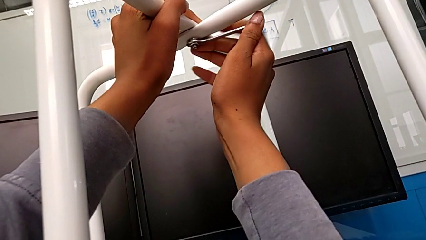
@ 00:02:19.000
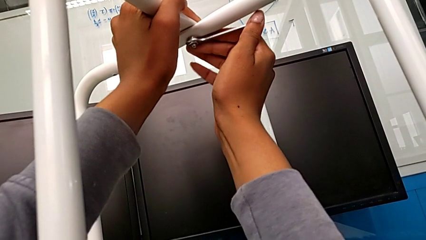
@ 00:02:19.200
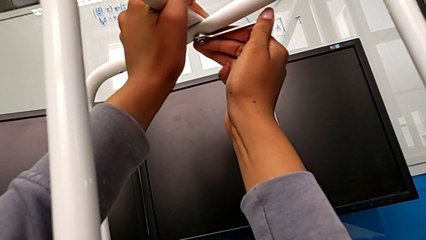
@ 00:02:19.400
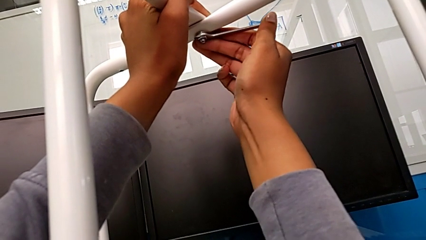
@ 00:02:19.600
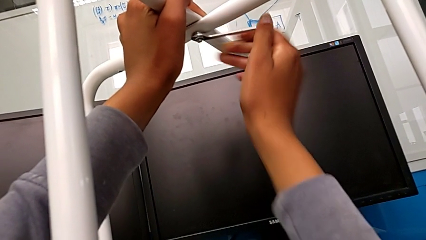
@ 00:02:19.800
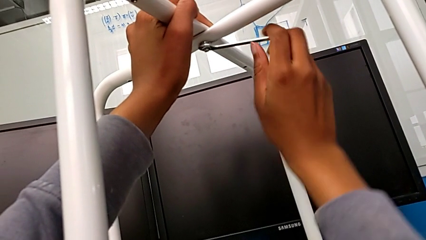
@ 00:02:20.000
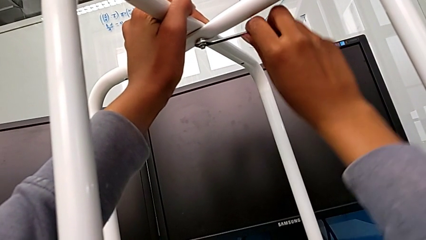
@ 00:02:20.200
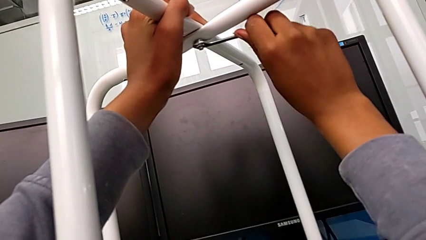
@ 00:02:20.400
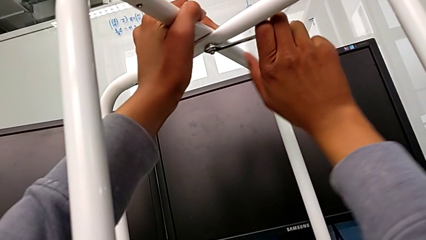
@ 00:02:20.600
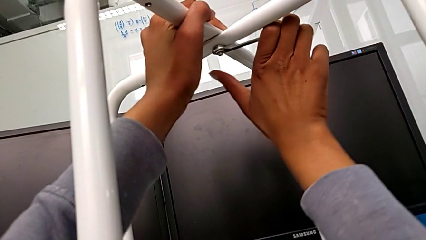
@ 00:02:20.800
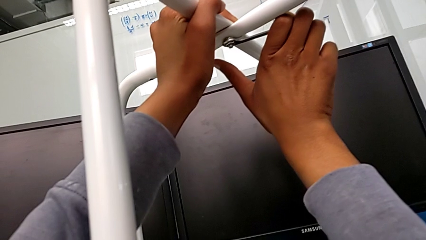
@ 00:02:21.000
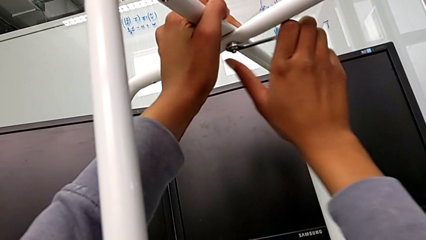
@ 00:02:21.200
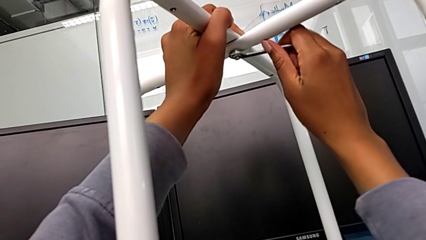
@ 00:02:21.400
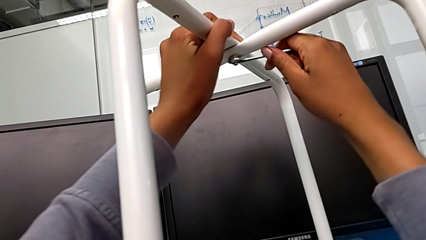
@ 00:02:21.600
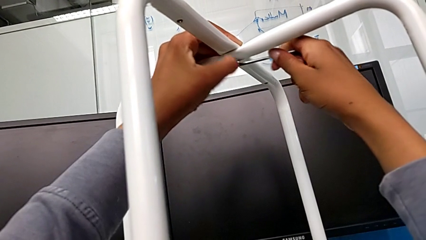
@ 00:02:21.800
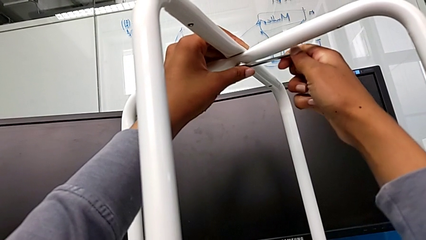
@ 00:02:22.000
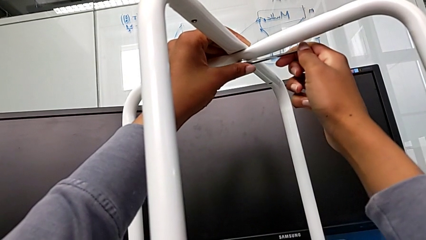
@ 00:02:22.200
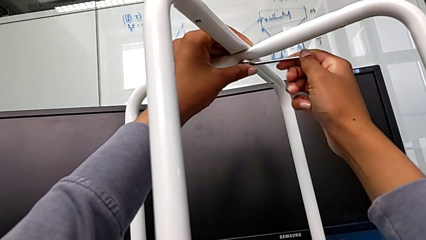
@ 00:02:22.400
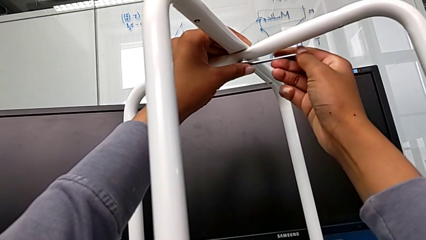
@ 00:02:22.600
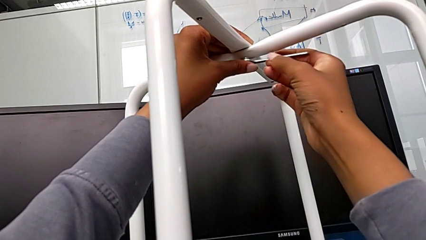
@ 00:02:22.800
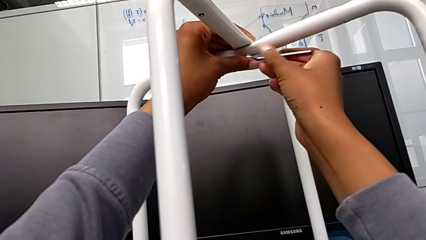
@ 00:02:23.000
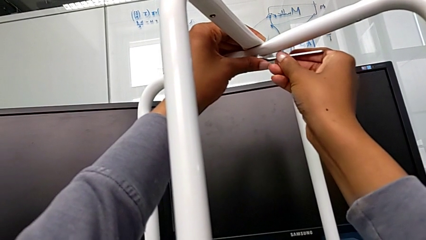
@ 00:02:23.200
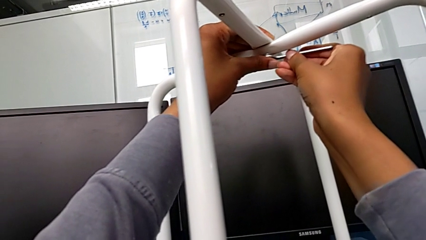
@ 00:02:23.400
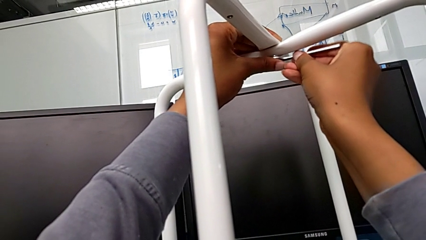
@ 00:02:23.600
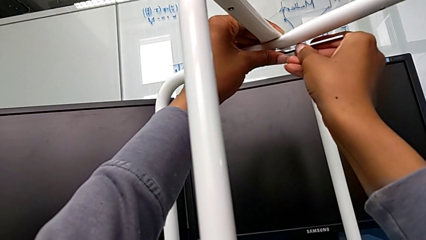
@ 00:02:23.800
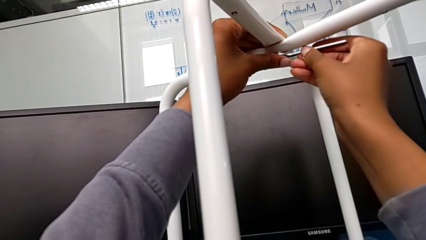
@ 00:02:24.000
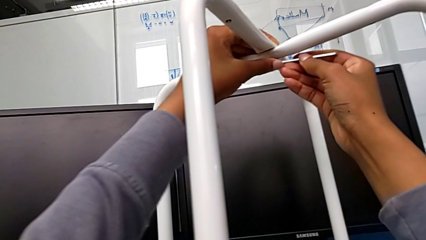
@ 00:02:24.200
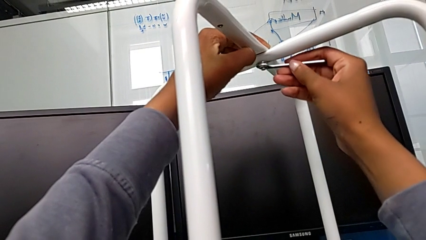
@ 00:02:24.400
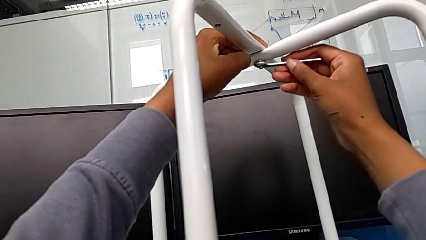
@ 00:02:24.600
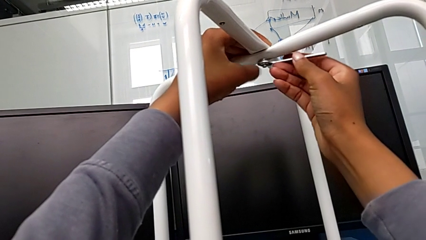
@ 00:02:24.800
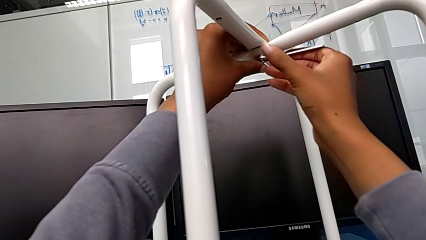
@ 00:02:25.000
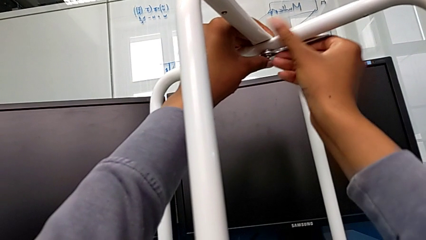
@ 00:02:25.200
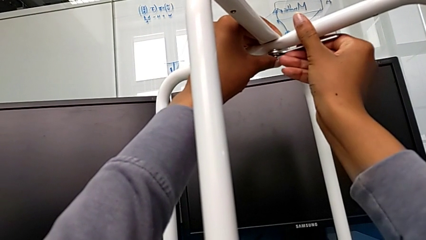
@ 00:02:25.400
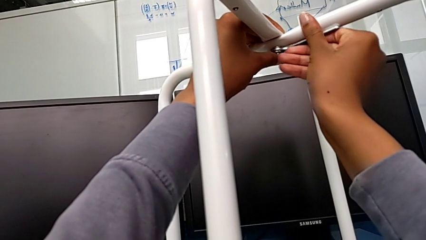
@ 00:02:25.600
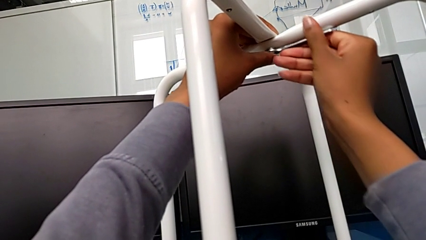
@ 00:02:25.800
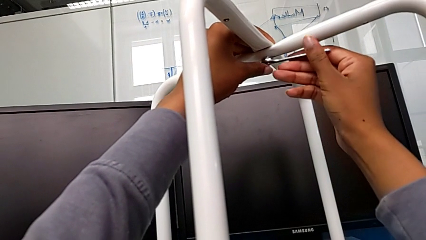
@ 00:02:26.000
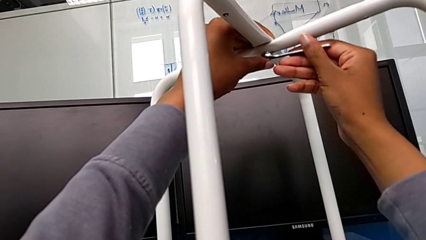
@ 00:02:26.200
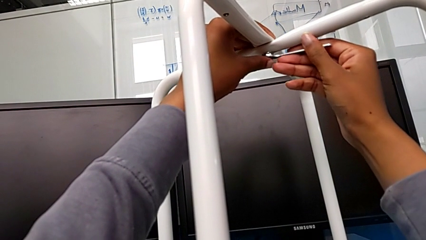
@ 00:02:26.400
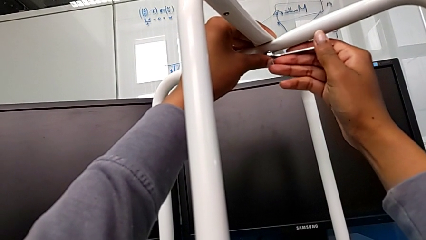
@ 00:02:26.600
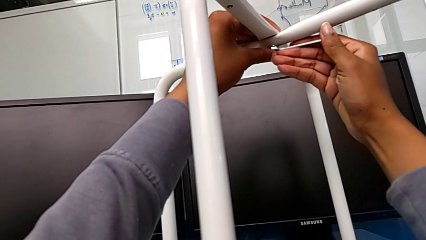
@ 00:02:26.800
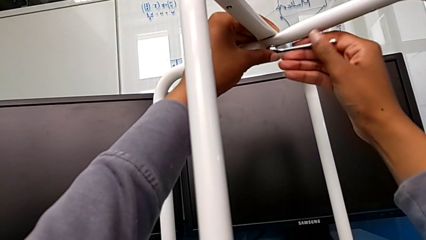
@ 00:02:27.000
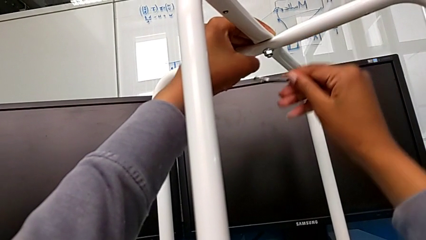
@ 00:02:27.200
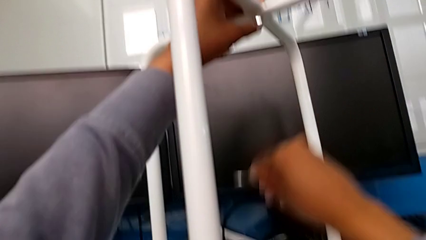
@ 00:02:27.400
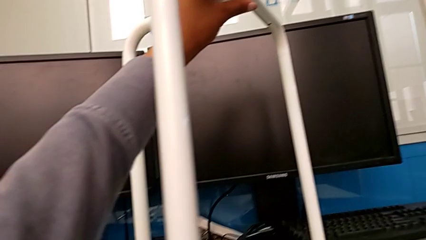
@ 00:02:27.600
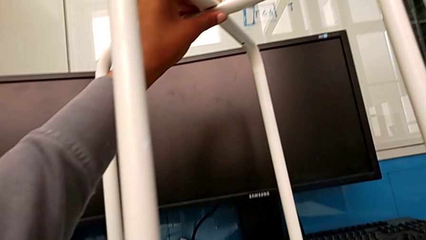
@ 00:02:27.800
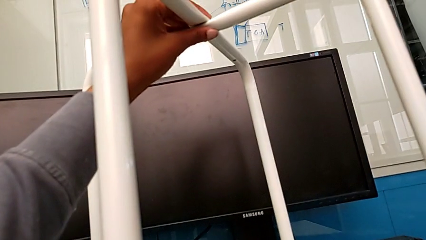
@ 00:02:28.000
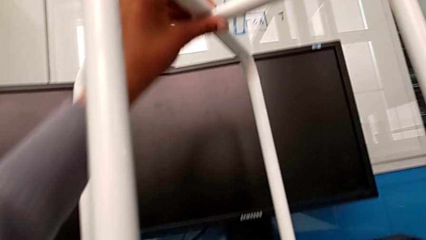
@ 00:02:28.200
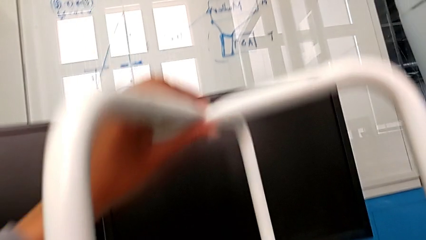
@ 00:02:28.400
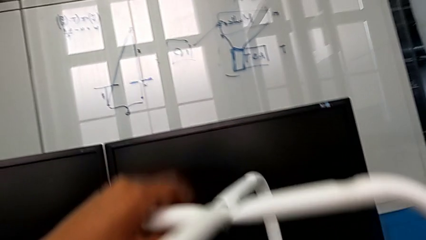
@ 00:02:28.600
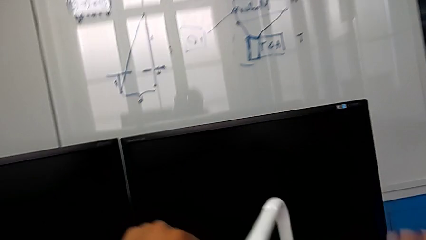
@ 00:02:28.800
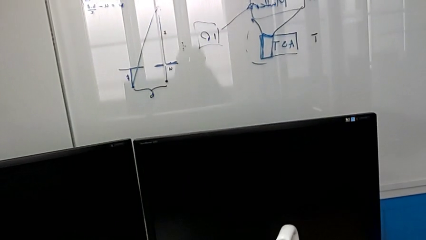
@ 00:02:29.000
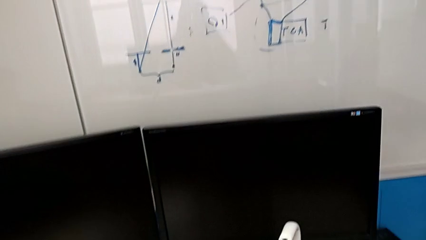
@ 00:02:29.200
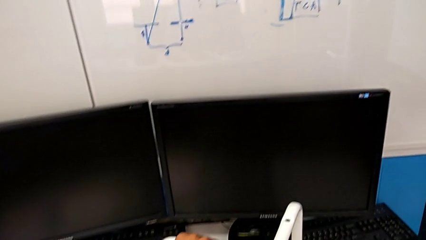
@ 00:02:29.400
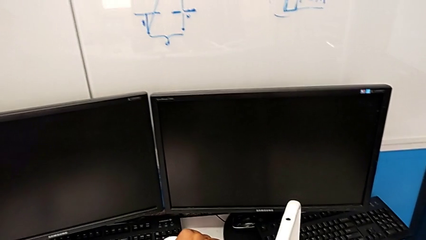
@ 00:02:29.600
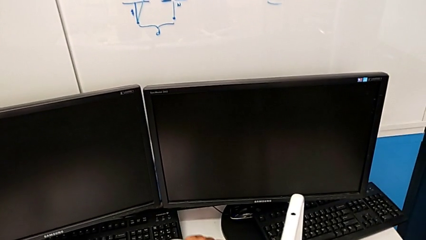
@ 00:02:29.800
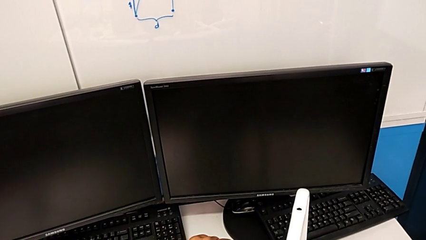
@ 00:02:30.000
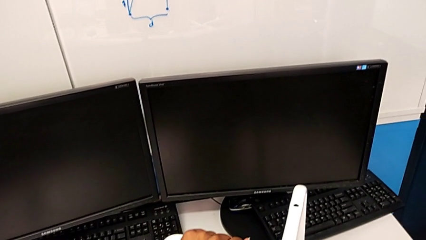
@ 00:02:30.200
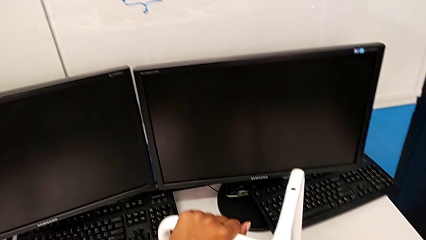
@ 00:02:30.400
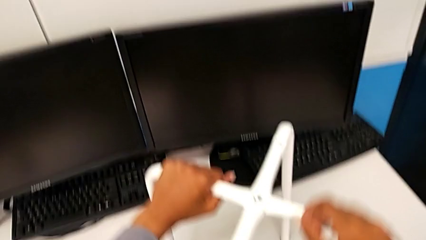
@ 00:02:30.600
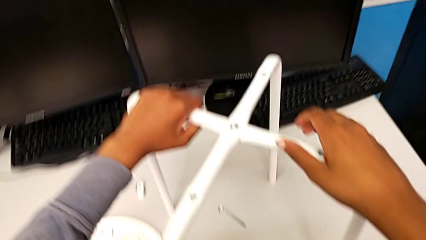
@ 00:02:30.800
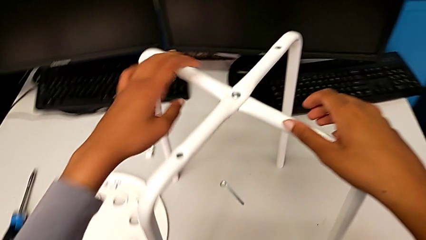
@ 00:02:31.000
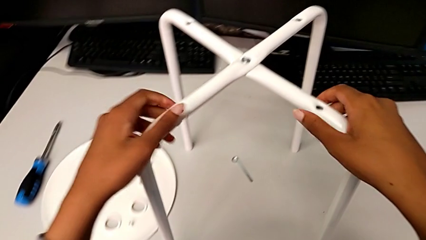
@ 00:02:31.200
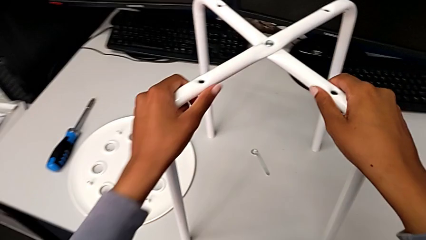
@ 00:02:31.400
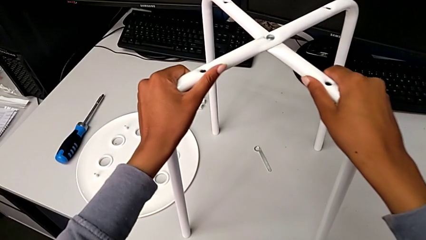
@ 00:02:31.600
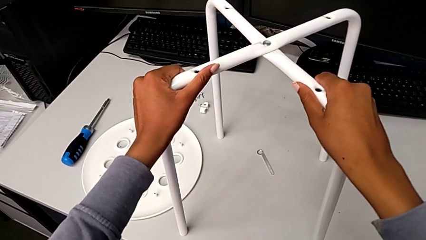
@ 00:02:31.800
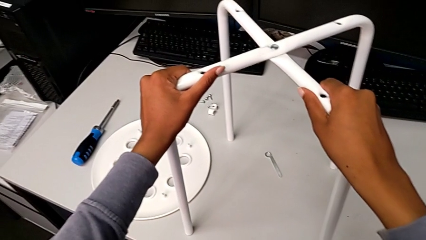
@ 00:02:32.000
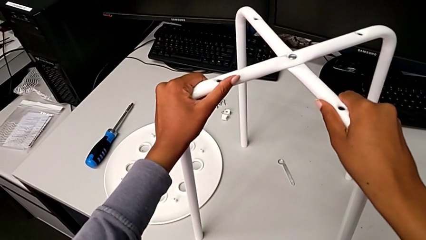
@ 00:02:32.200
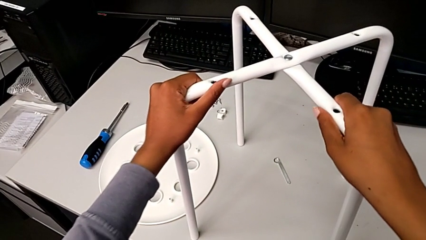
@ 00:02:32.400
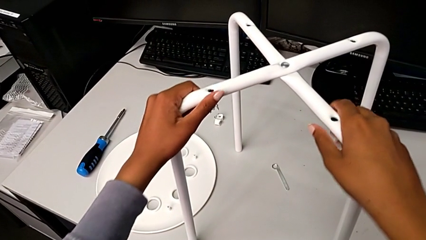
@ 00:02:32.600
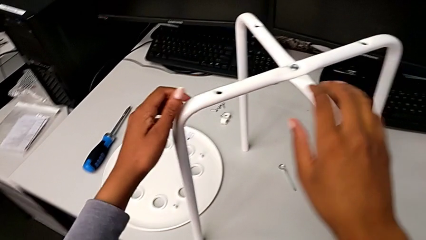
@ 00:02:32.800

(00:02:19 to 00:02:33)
The camera wearer is screwing the middle hex nut onto the legs. They wrongly screw the hex nut, over tightening it, withdraw the hexagonal wrench, place it and slide the leg.

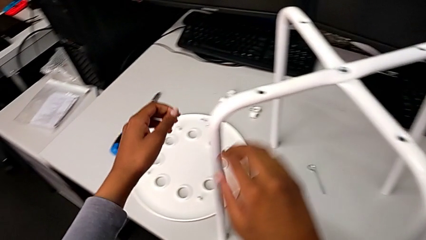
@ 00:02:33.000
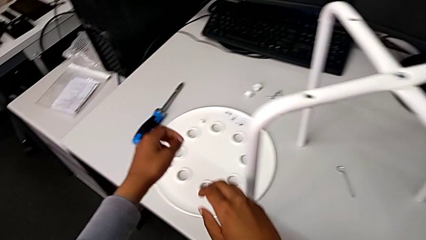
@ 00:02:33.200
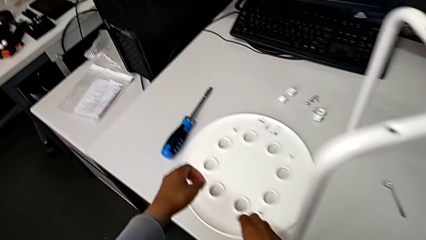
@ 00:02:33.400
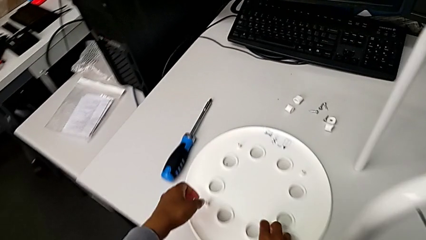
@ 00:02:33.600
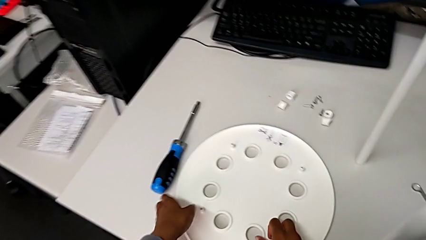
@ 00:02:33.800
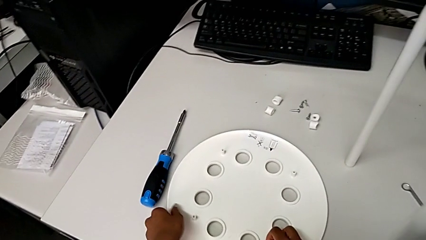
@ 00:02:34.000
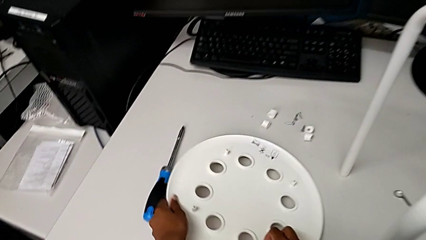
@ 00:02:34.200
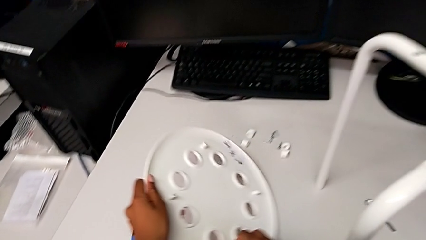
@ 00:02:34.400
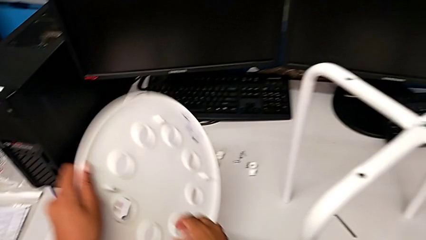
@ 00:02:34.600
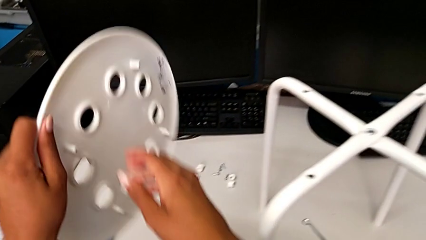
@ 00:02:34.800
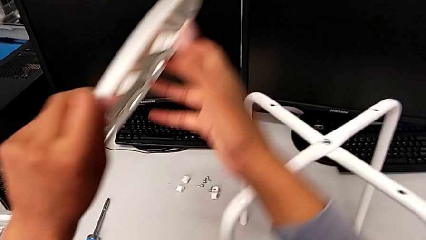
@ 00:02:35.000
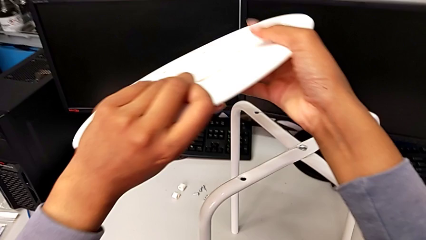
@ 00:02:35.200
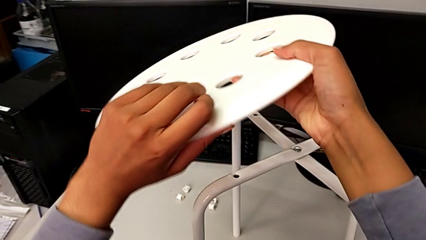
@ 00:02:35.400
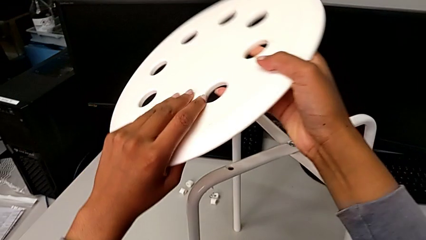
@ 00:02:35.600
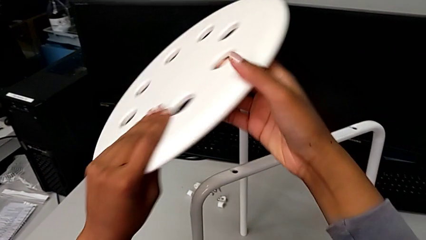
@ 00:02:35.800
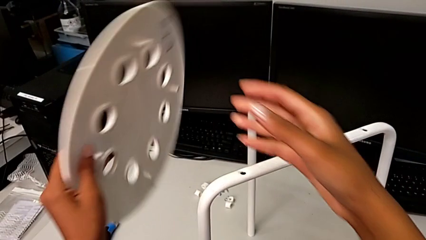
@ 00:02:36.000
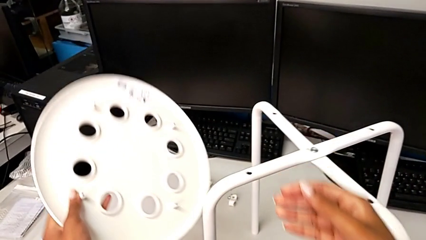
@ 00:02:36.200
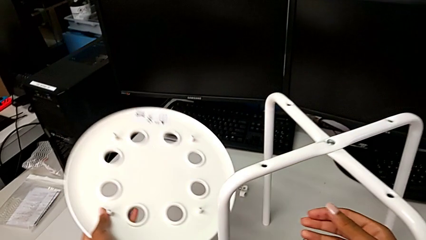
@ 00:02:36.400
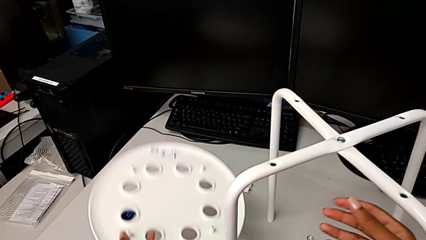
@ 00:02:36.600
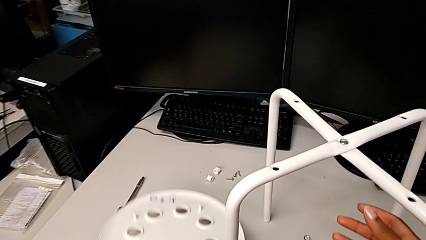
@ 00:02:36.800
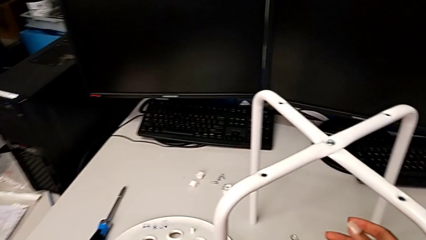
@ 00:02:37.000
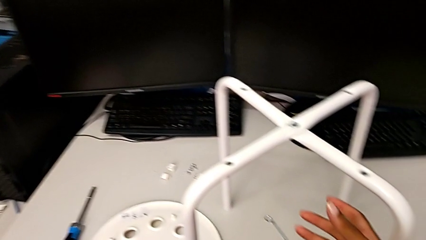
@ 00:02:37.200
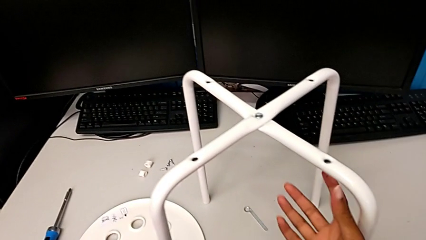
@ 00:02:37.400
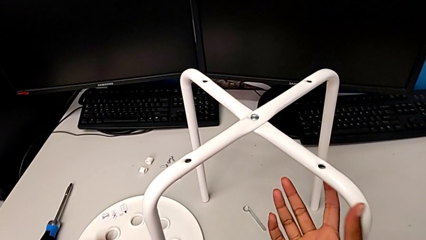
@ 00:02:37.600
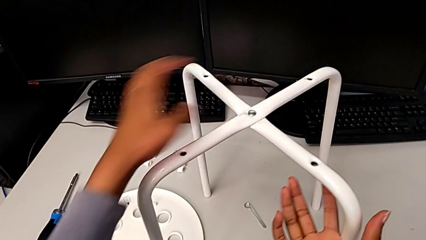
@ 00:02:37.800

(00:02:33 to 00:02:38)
The camera wearer is assembling the seat and its legs. They grab the seat, wrongly rotate it and place it.
